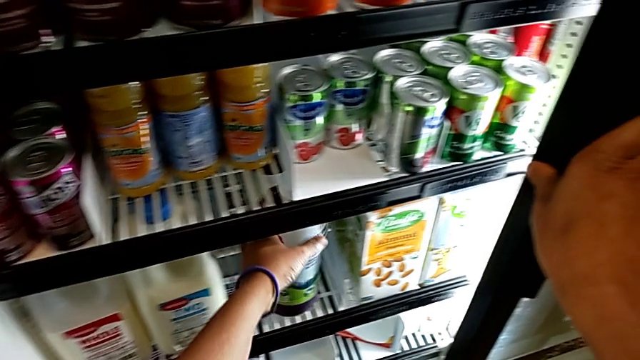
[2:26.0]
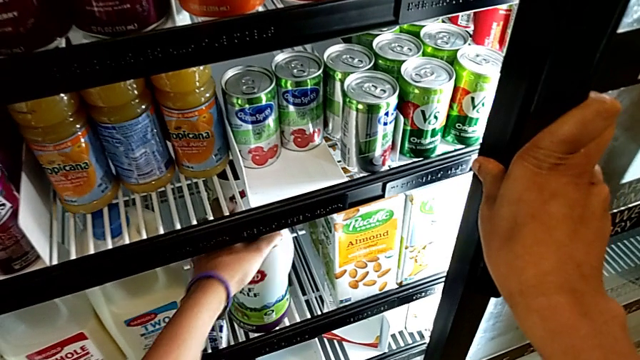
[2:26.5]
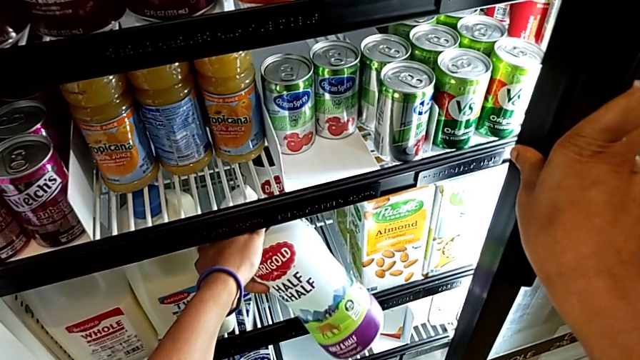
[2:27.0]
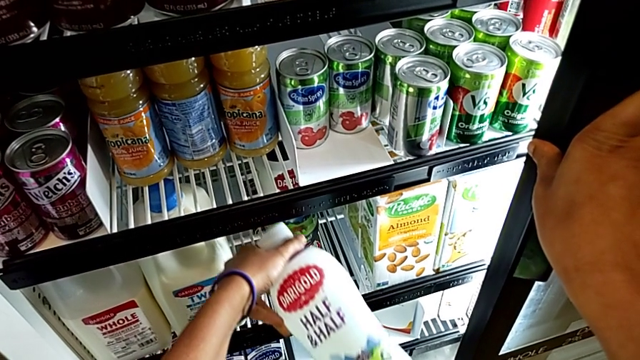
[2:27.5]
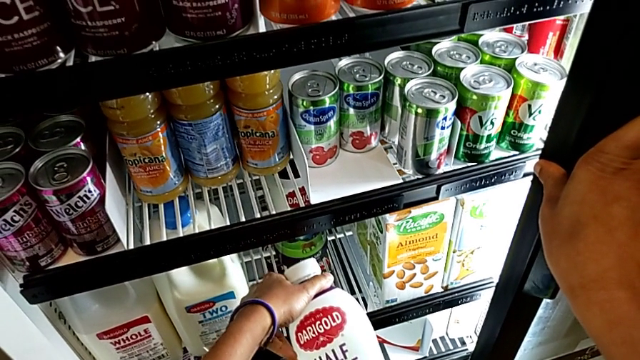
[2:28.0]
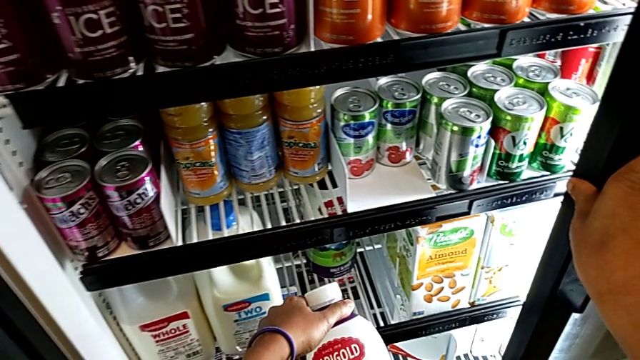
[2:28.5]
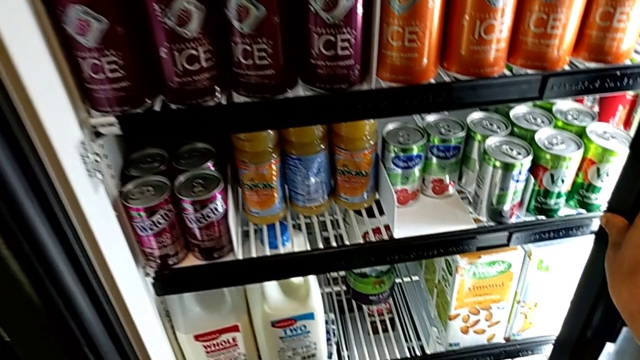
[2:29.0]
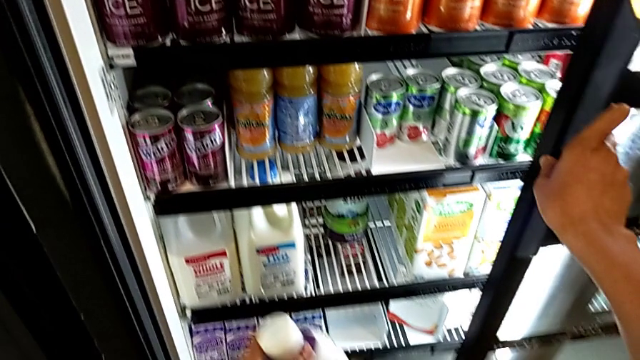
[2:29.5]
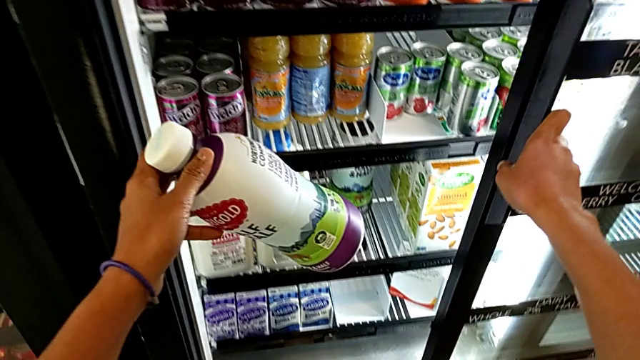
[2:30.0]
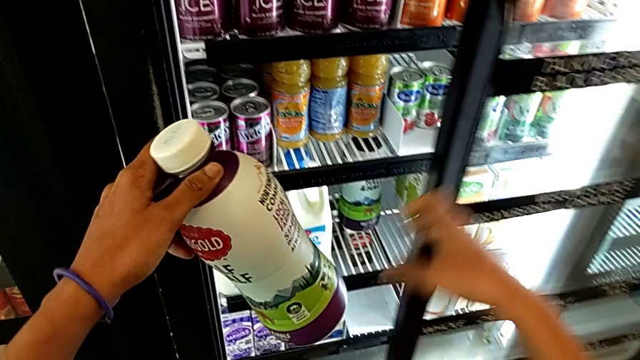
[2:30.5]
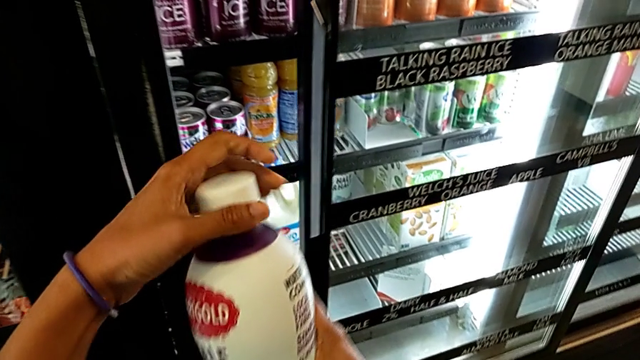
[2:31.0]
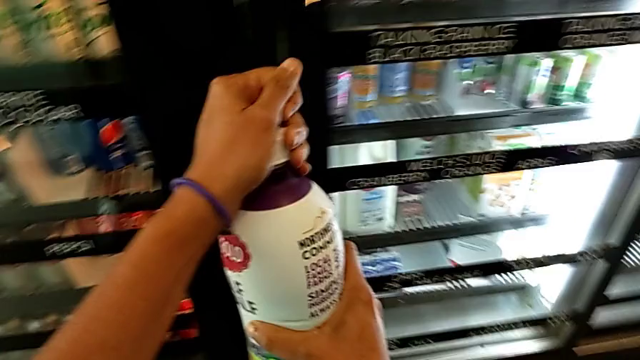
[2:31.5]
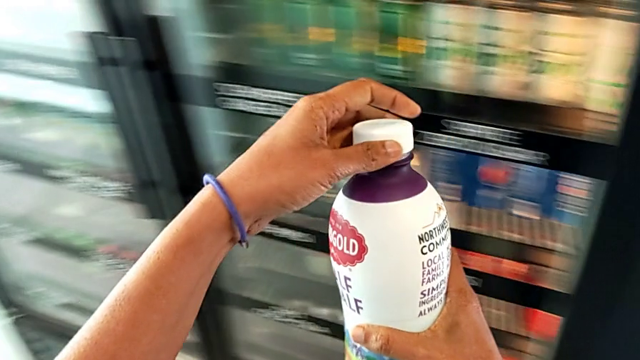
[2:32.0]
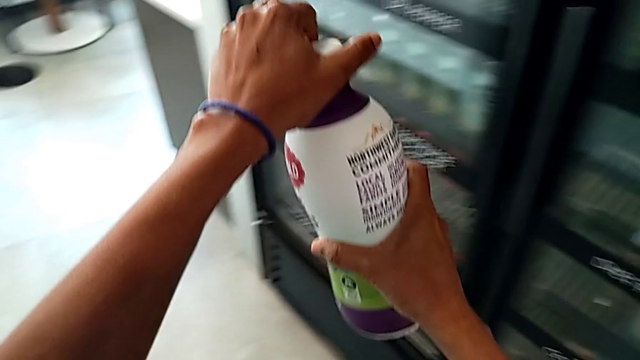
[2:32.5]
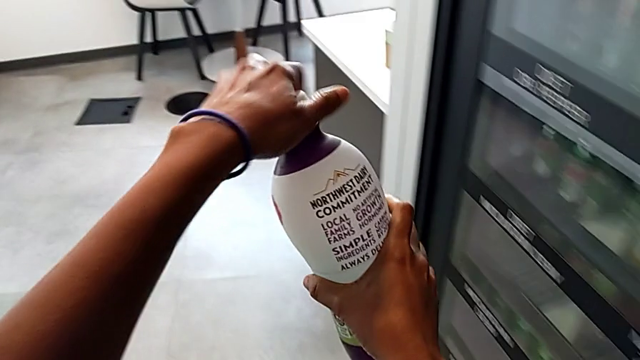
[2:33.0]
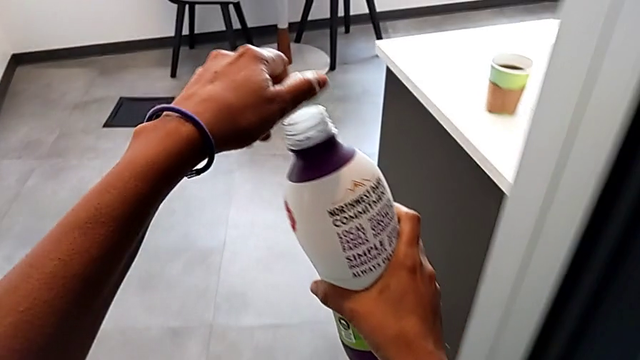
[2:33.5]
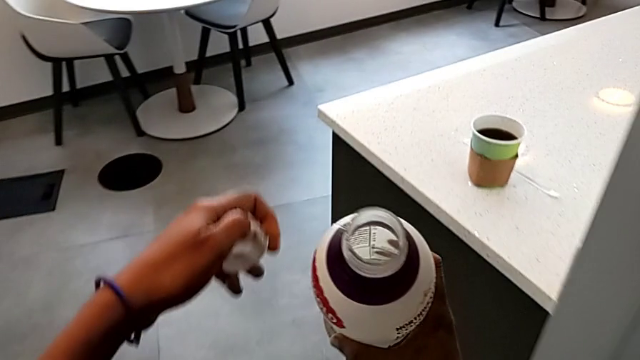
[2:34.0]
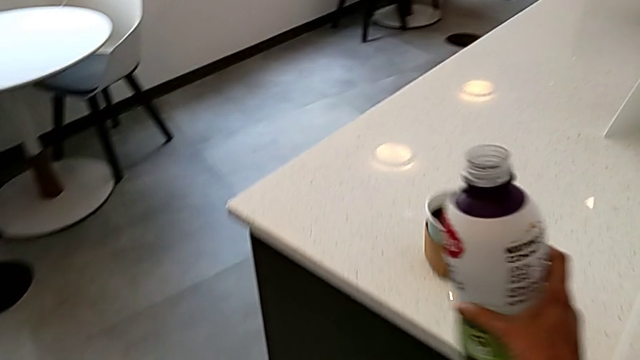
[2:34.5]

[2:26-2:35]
The camera wearer is adding milk to their coffee. They keep grabbing the milk with the left hand, close the fridge with the right hand and open the lid.

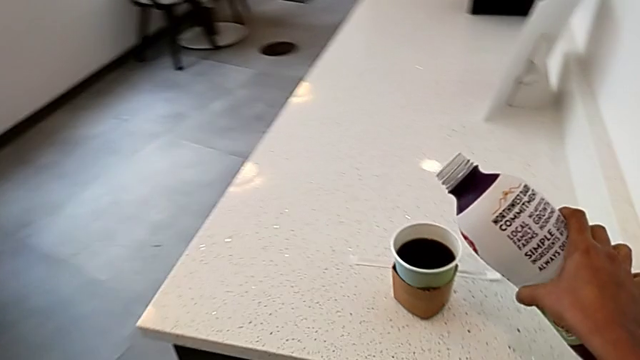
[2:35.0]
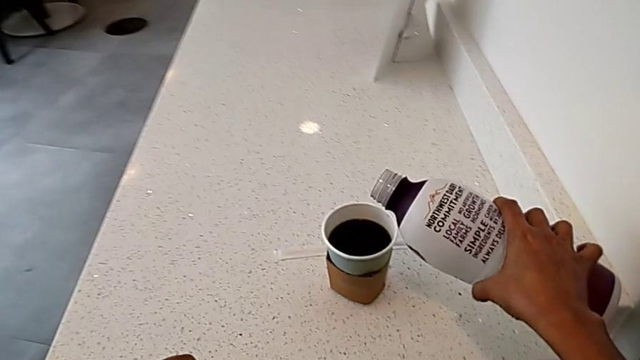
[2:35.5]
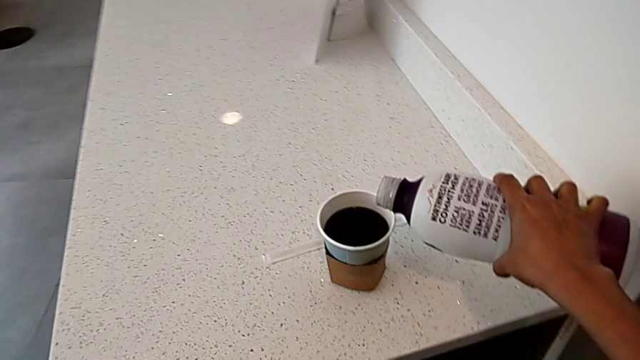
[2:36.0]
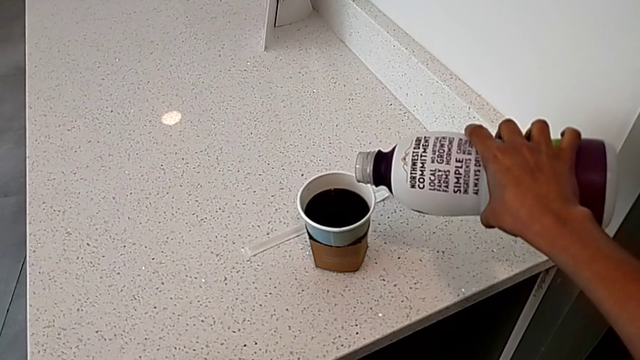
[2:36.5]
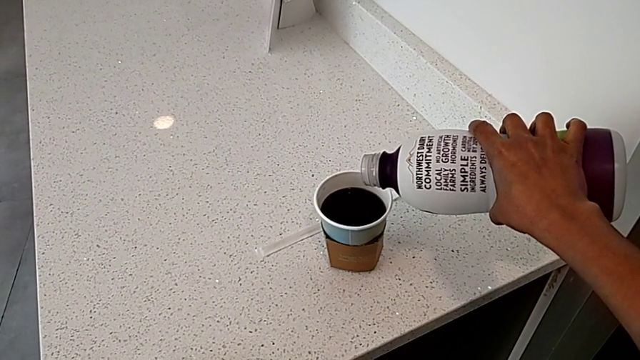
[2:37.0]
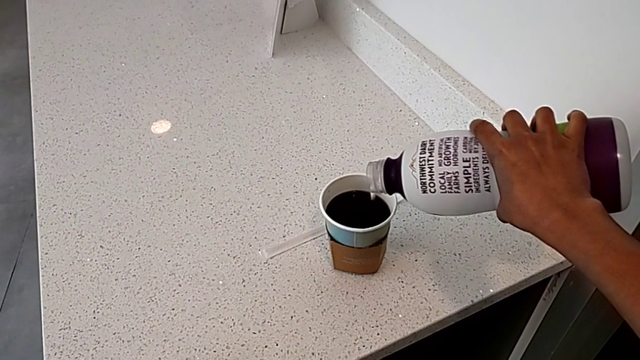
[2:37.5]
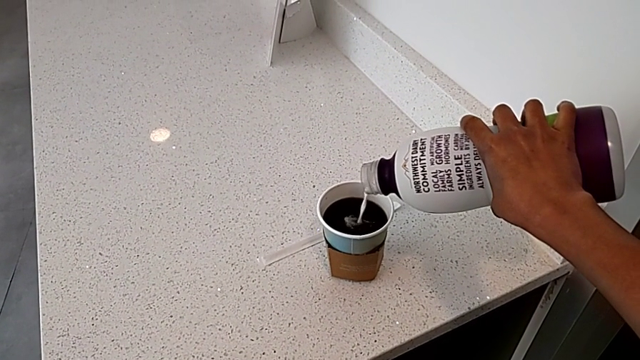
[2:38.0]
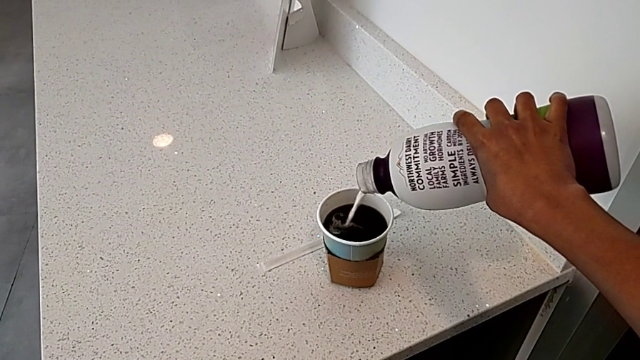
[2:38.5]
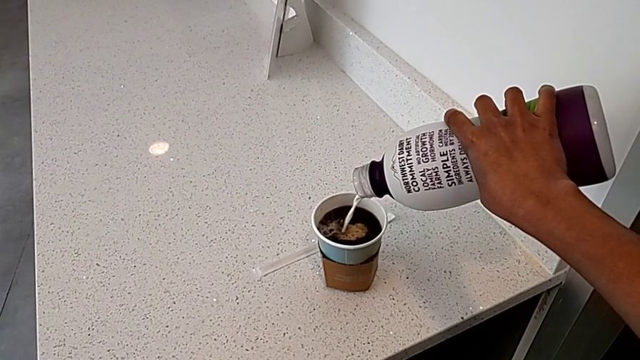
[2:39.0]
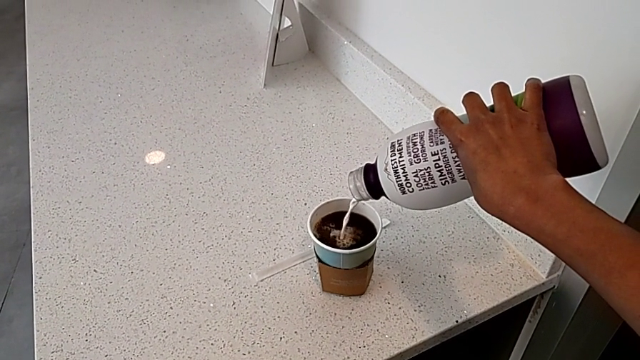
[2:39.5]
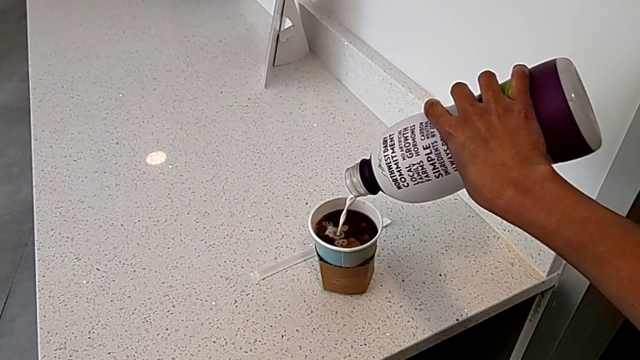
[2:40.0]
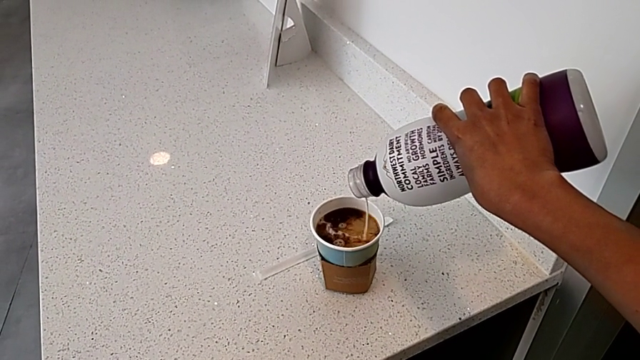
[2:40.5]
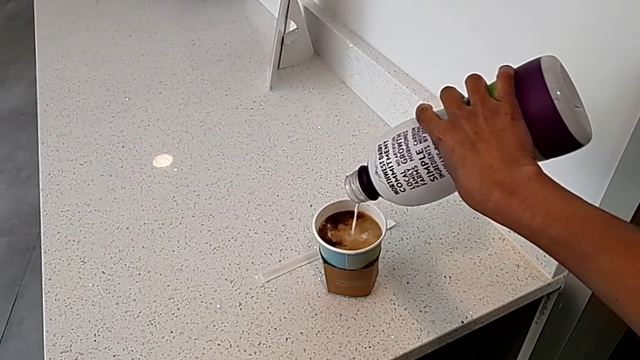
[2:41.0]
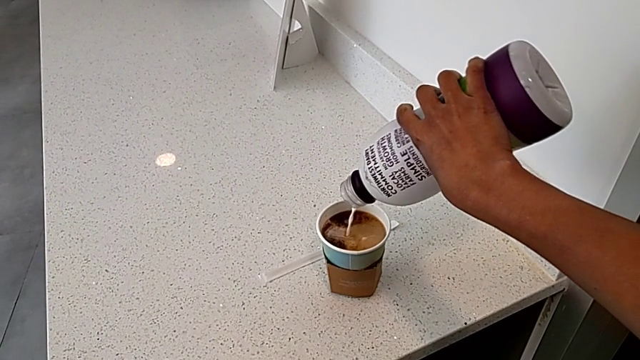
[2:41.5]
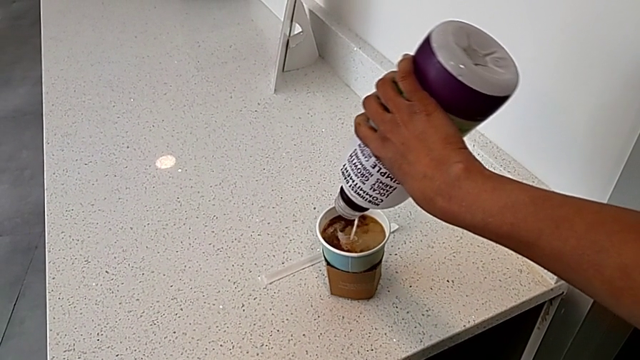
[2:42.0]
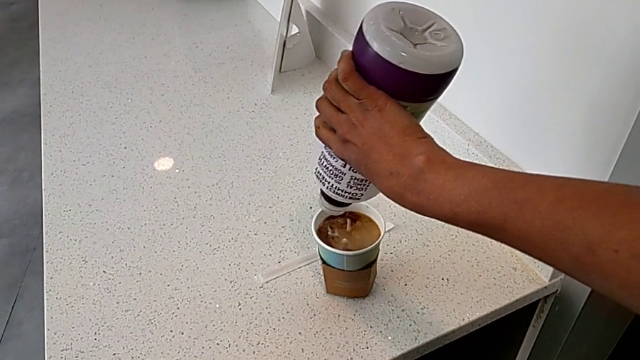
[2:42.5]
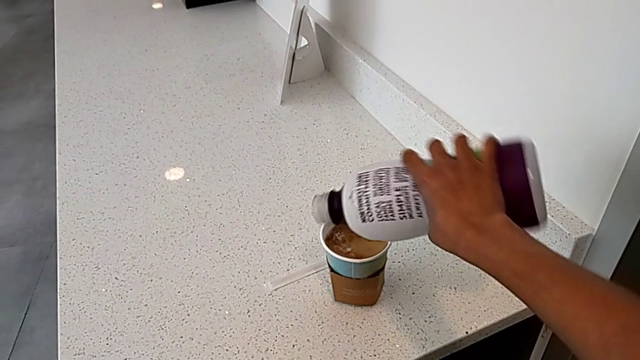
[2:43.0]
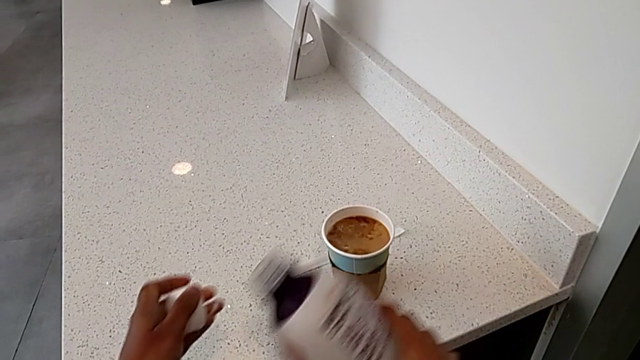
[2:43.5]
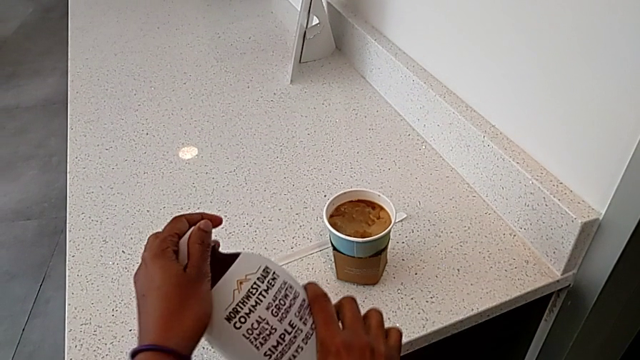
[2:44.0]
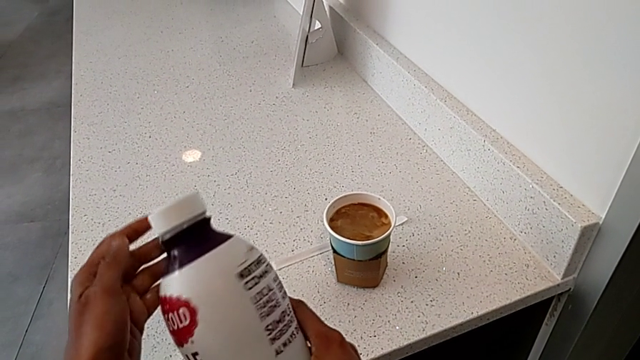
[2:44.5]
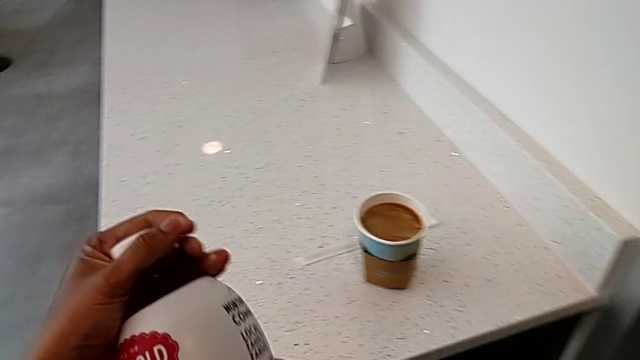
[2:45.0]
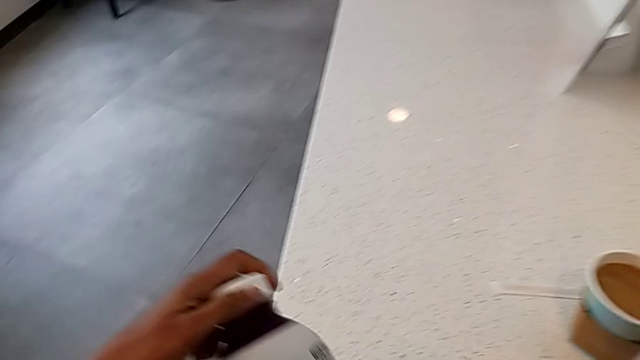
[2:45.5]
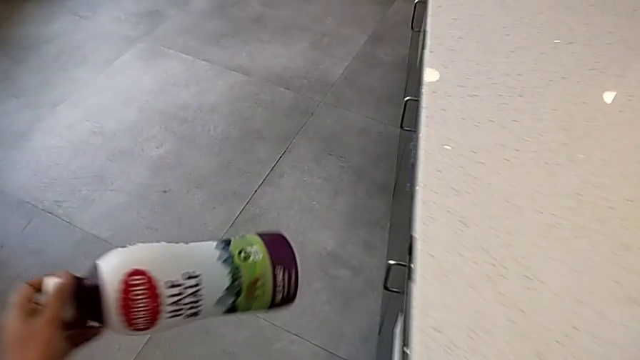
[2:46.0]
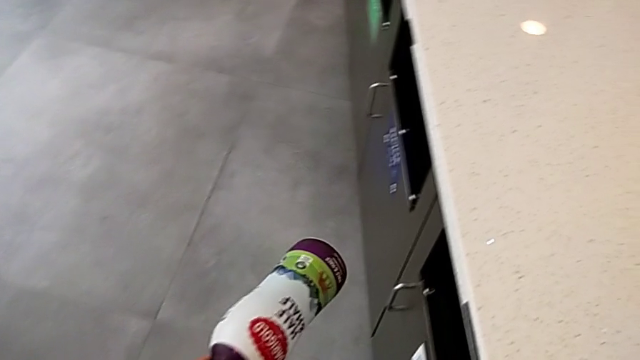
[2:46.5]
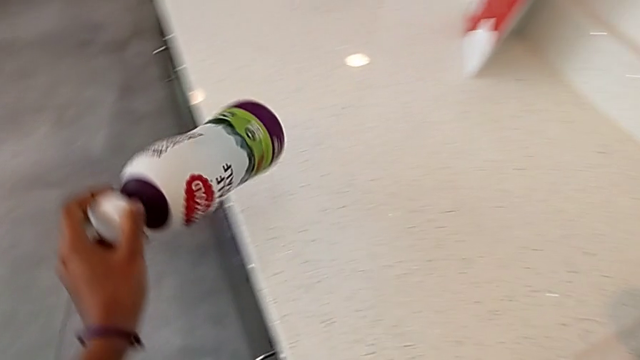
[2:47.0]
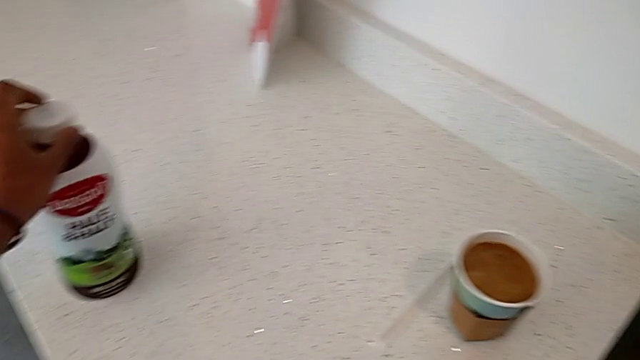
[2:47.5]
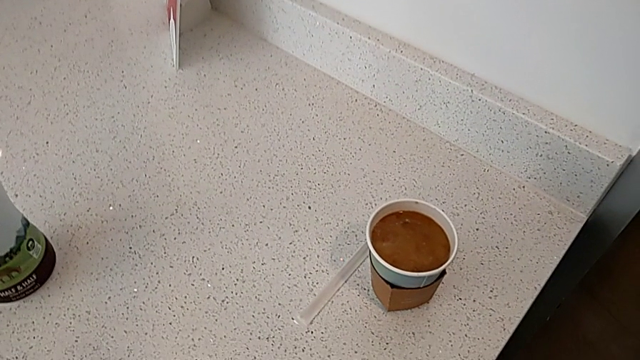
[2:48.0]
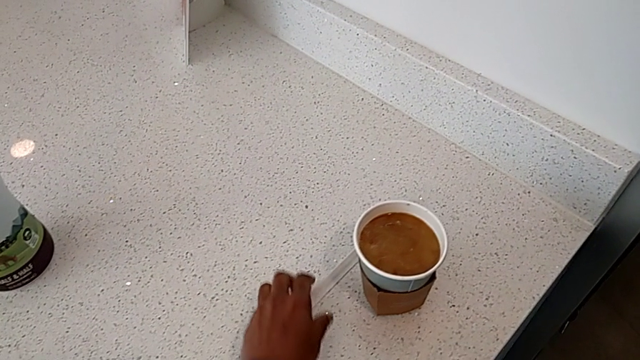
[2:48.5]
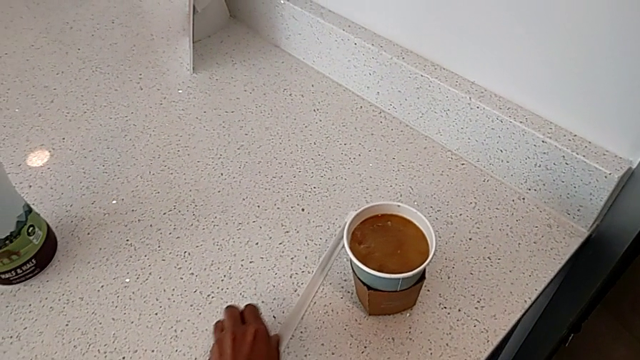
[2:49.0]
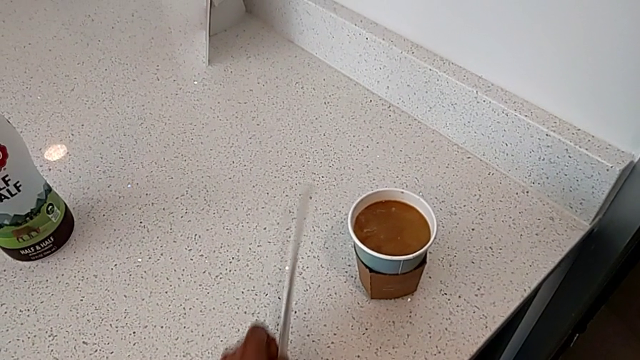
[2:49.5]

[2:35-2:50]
The camera wearer is adding milk to their coffee. They load the milk, close the lid, place the milk and grab the stir stick.
